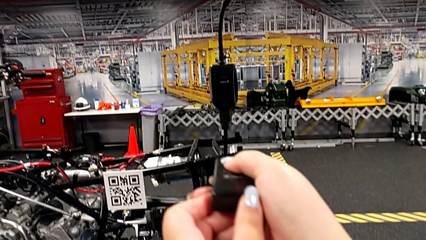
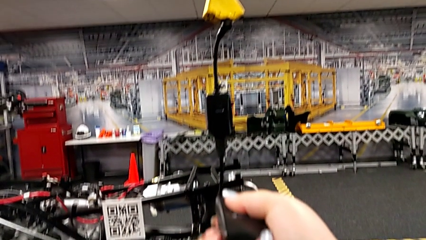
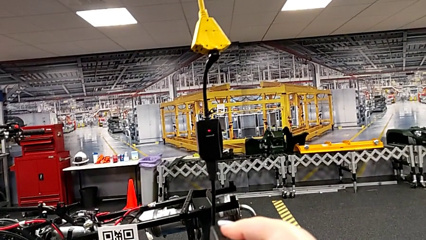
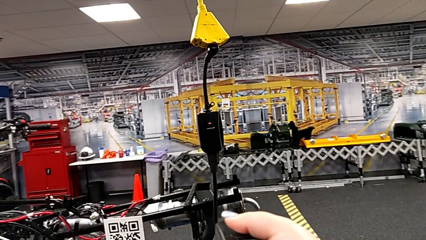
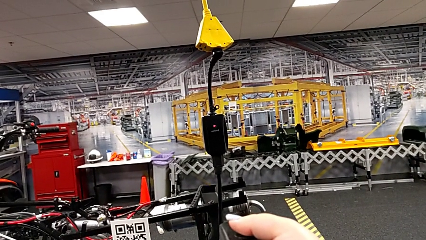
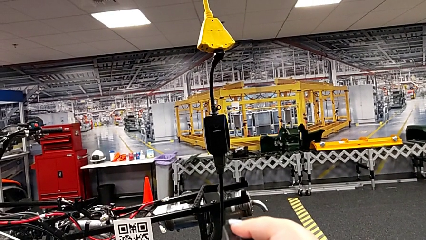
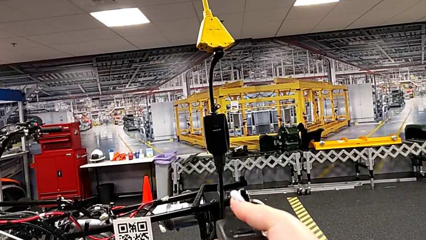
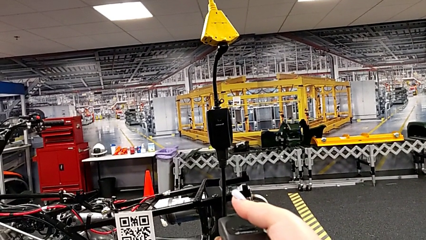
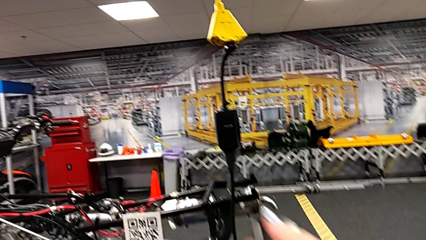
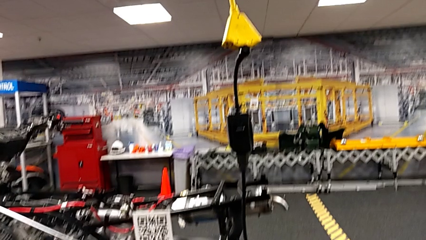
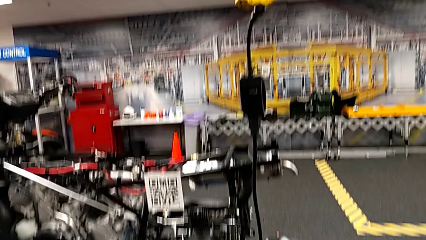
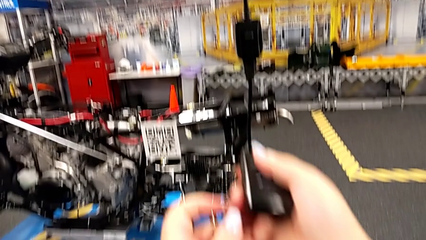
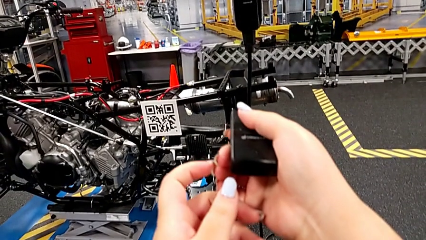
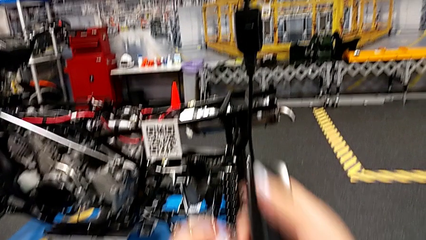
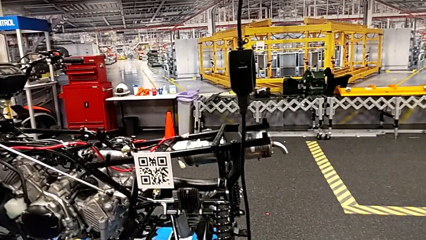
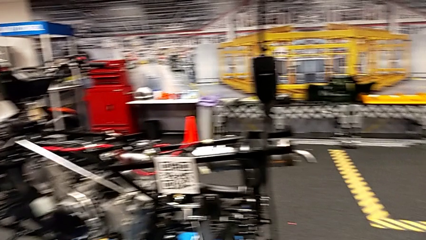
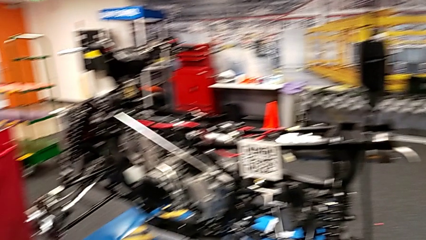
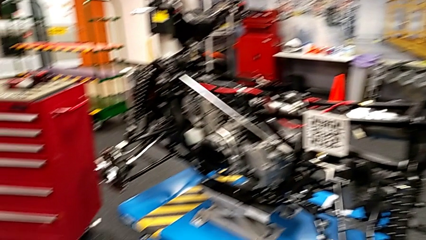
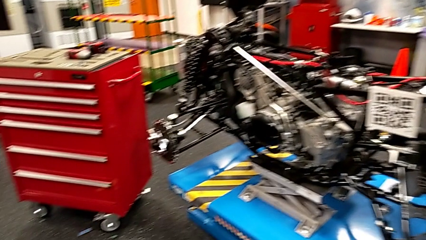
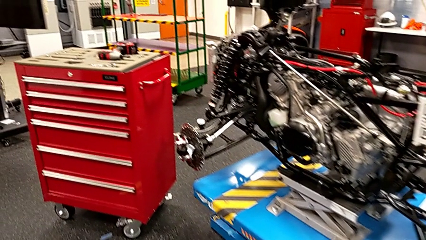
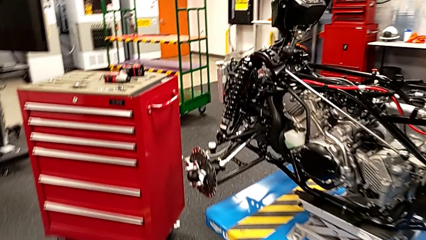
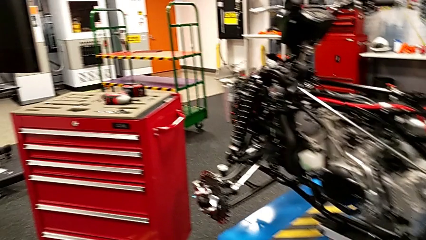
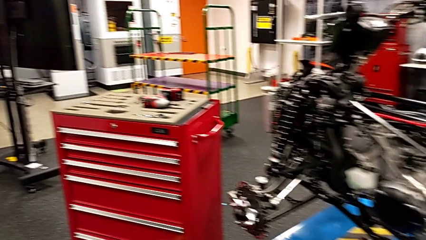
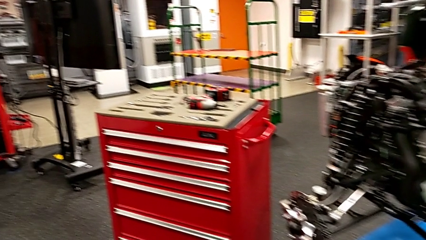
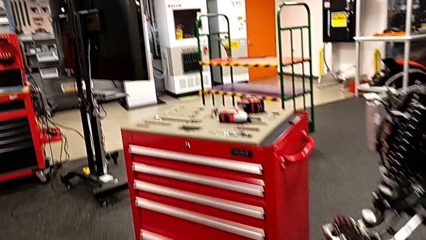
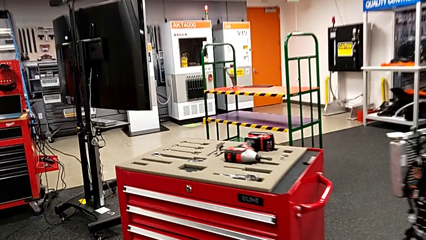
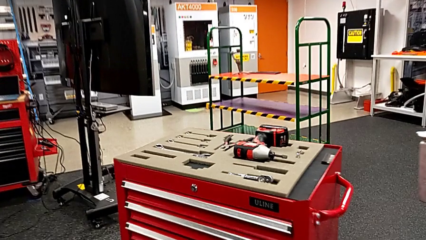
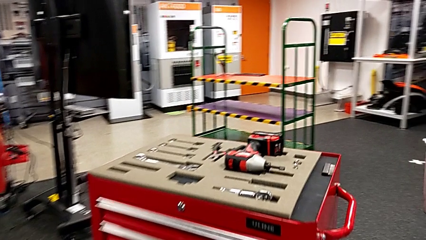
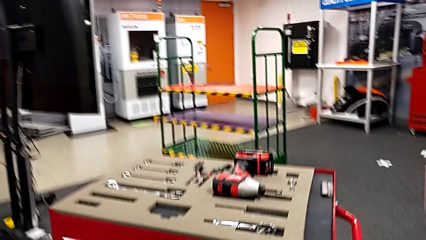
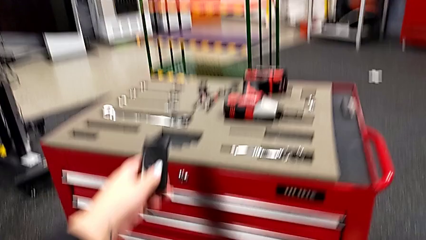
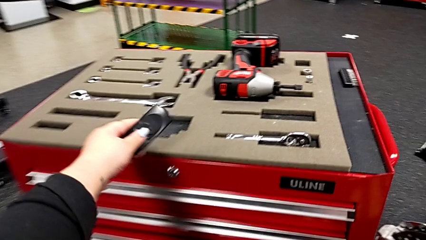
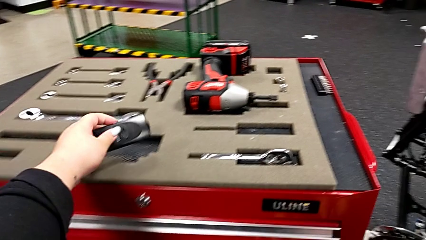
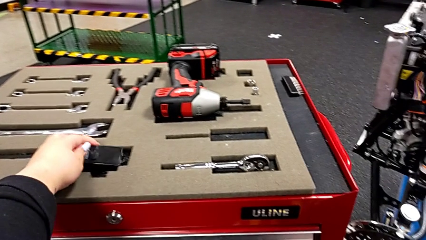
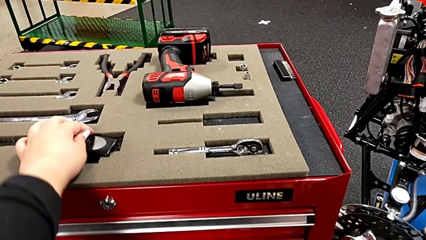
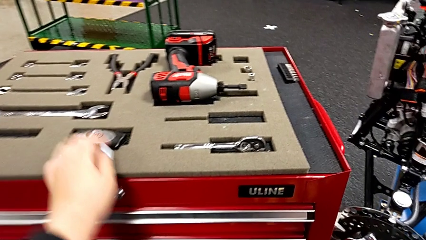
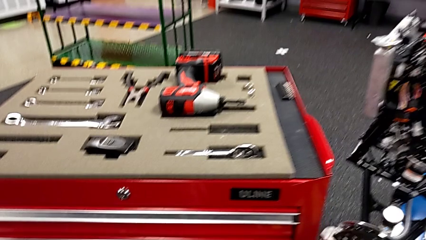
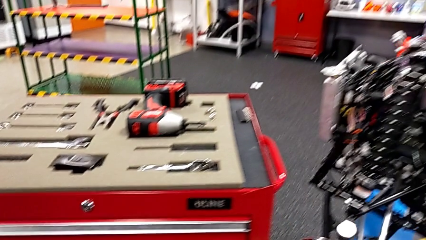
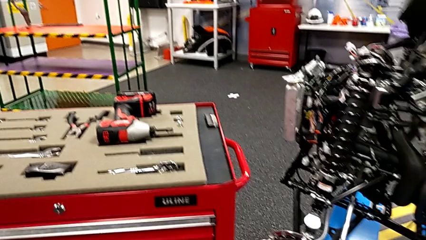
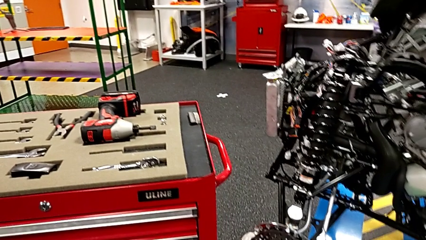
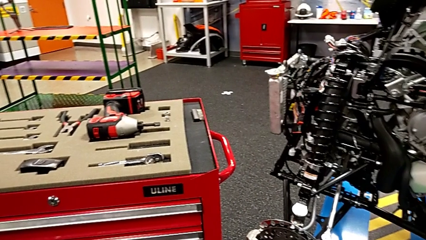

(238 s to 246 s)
The camera wearer is turning off the remote control. They press the black quality control bench and place it.

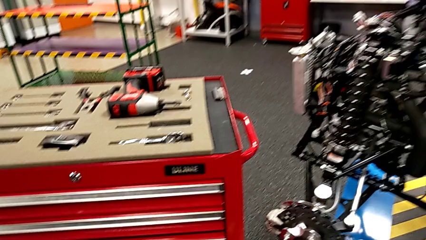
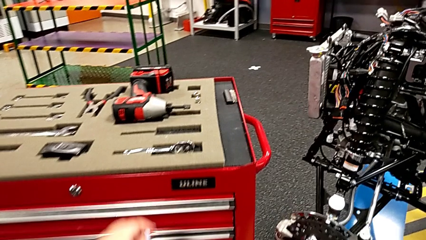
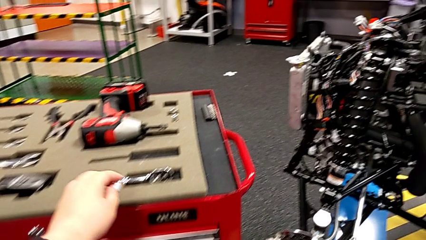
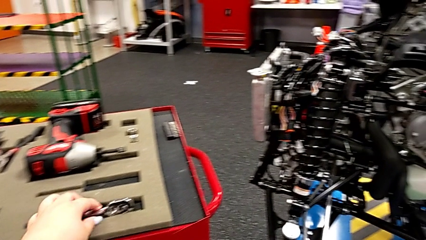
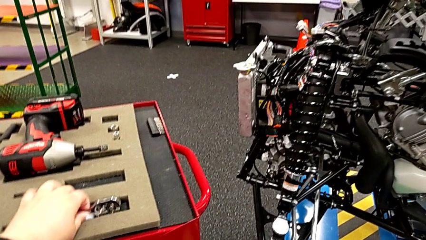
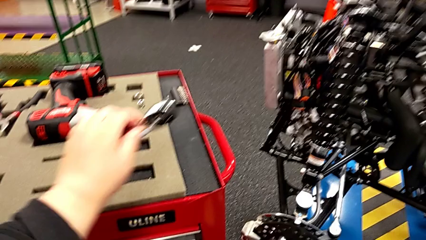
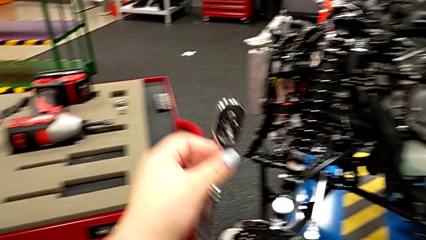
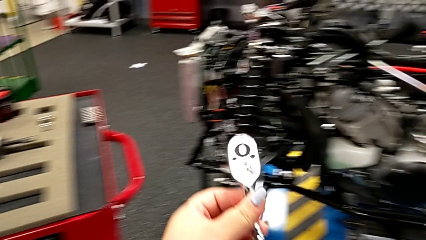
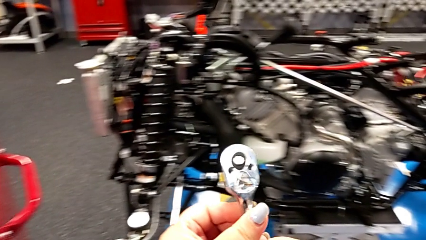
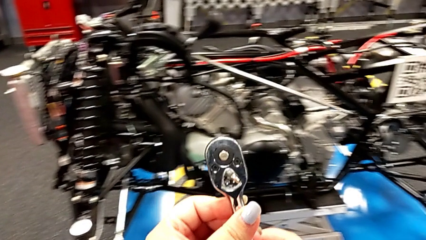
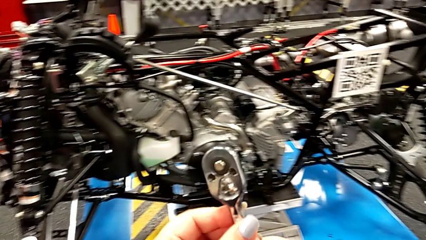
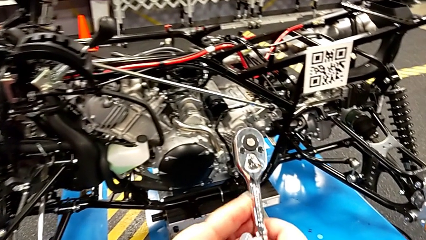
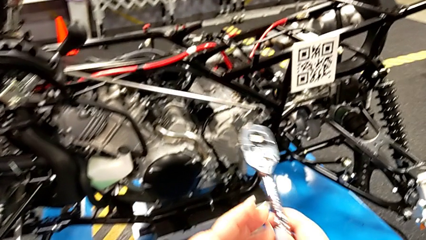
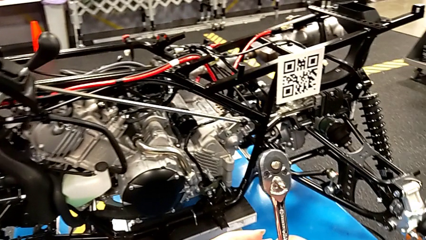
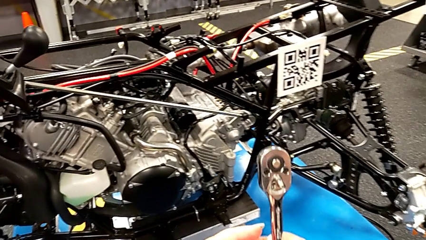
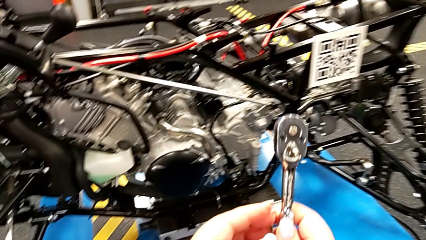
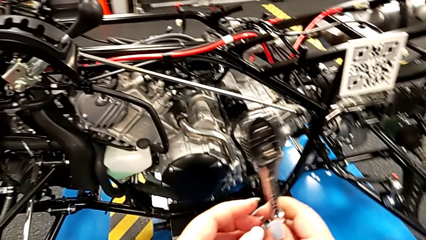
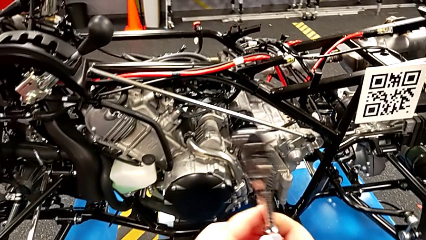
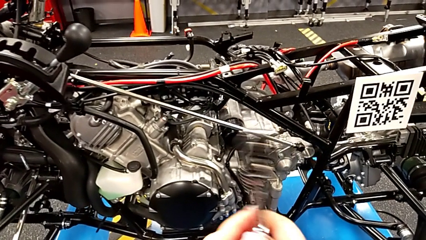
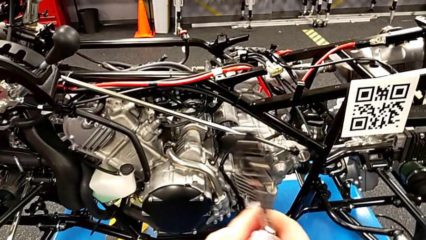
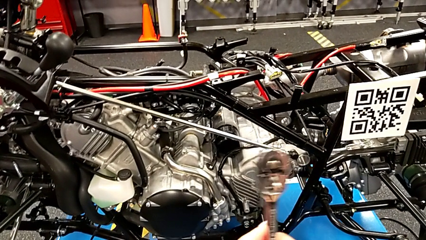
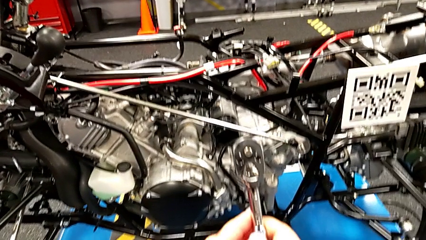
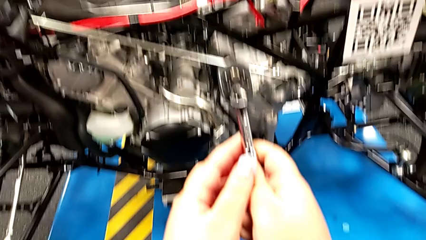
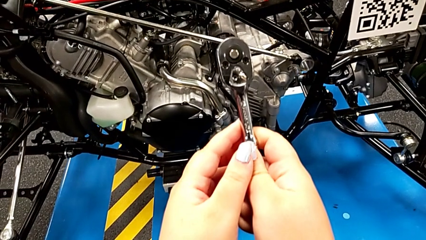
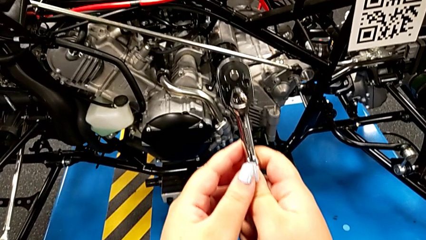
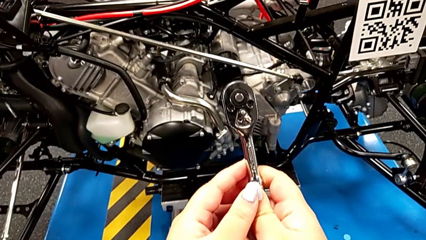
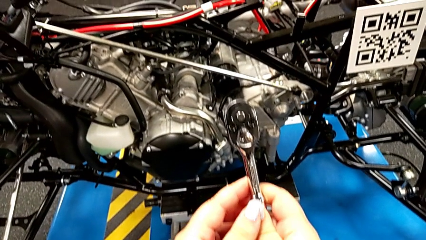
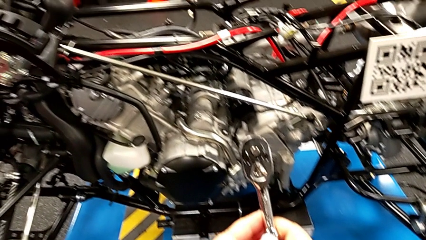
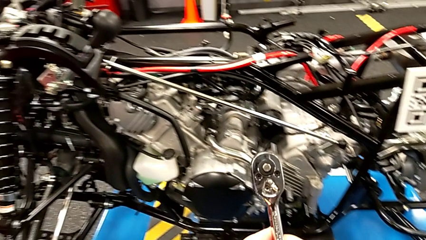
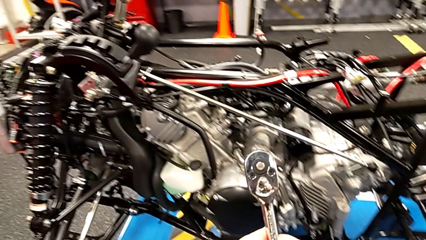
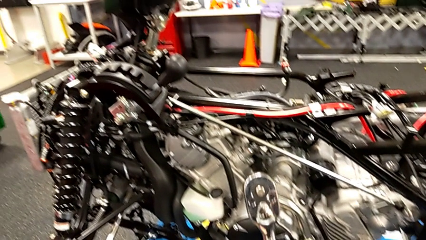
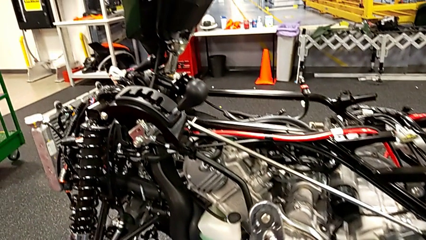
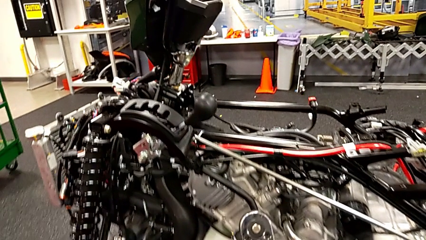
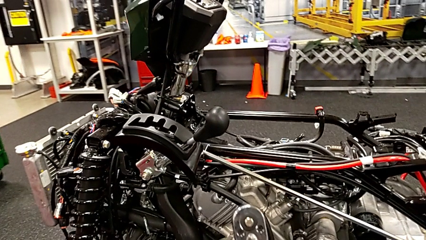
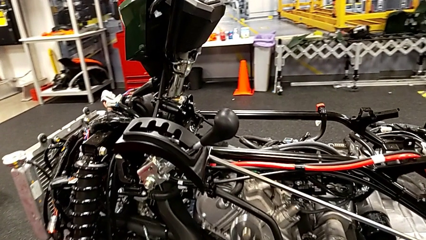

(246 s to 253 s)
The camera wearer grabs the ratchet. They grab the ratchet and hold it.

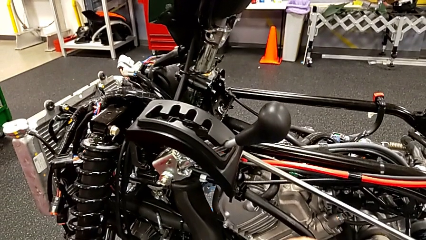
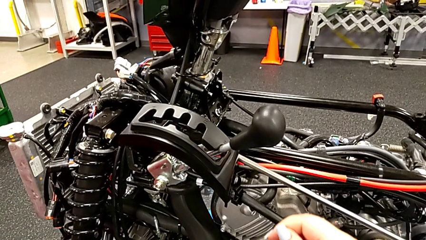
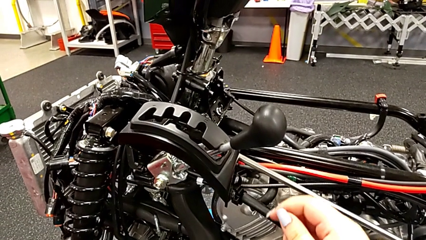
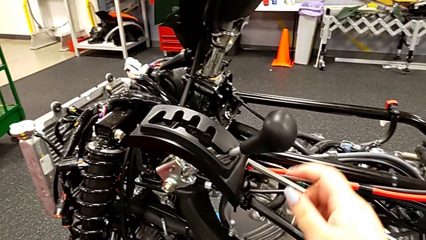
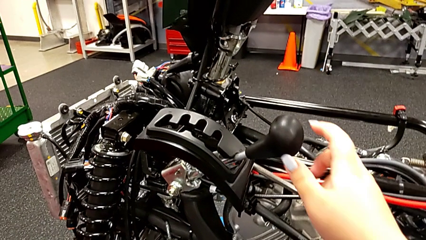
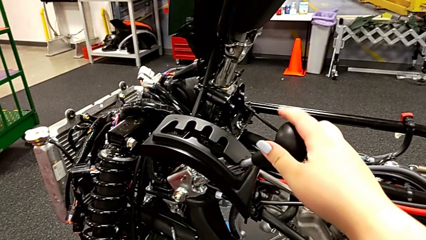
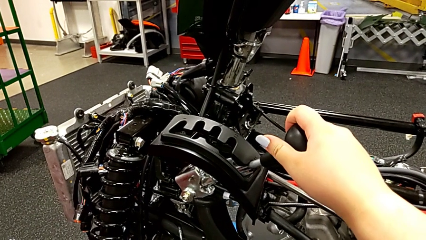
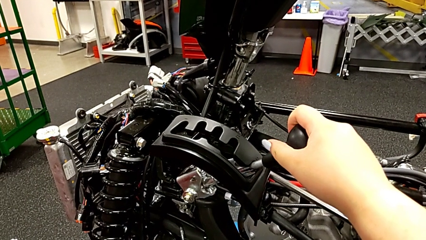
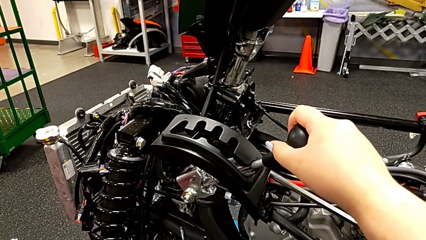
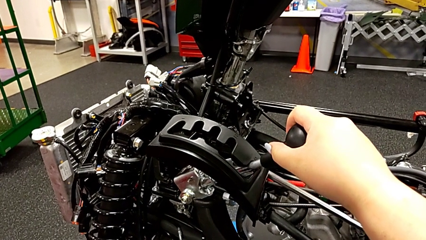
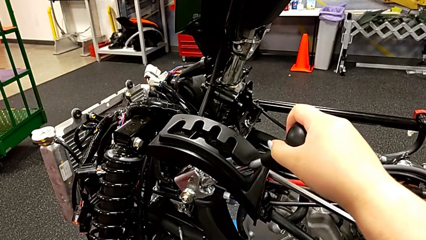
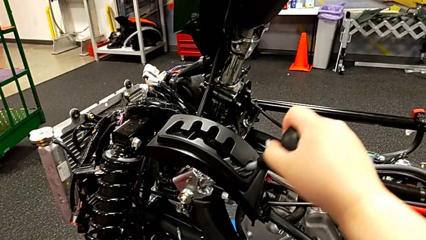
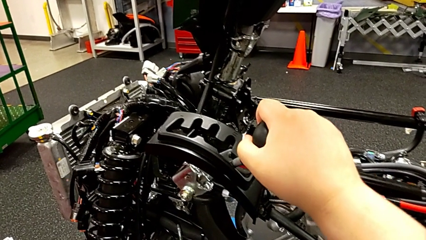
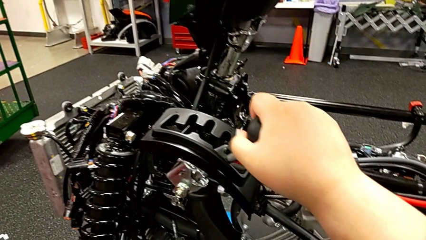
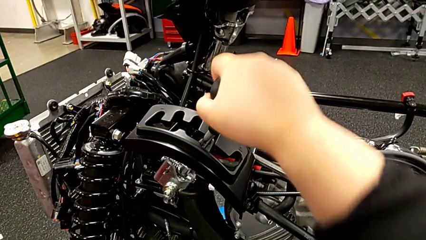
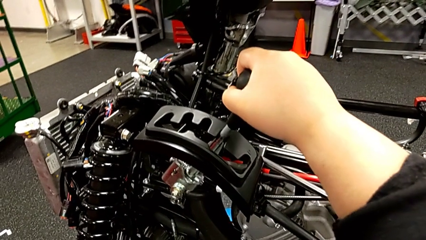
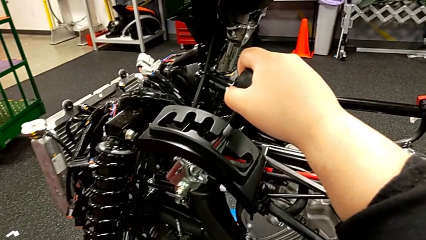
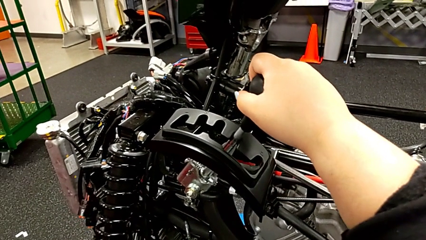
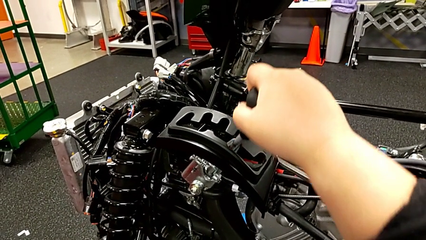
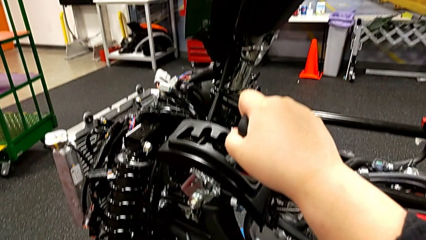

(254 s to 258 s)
The camera wearer is shifting through all the gears. They grab the lever and shift the first lever.
